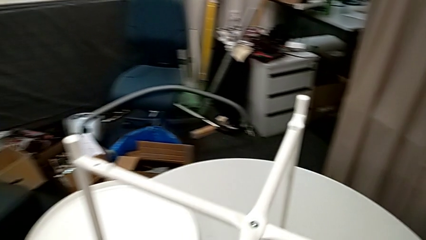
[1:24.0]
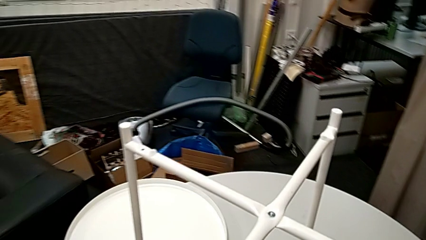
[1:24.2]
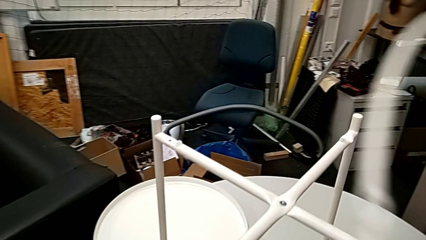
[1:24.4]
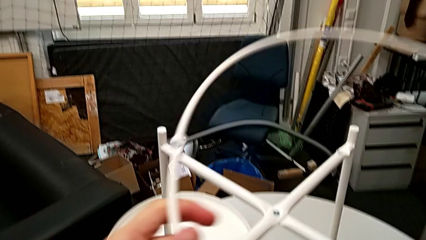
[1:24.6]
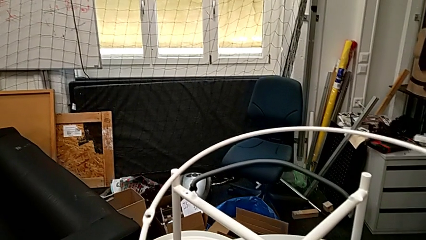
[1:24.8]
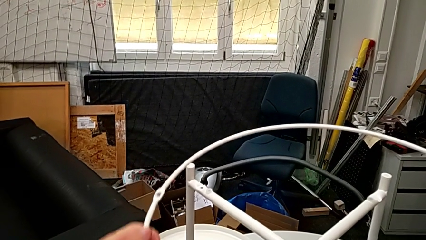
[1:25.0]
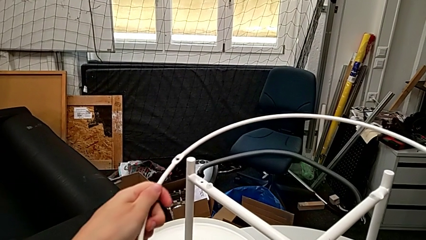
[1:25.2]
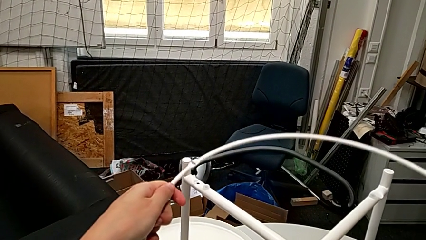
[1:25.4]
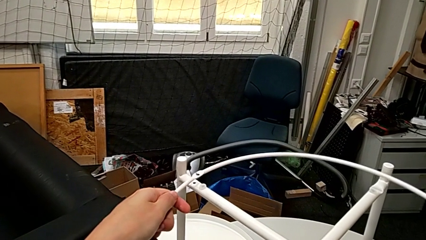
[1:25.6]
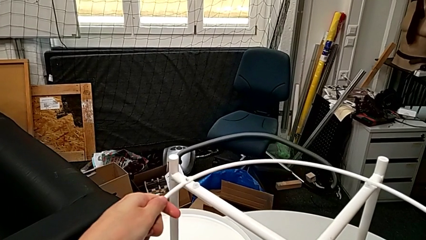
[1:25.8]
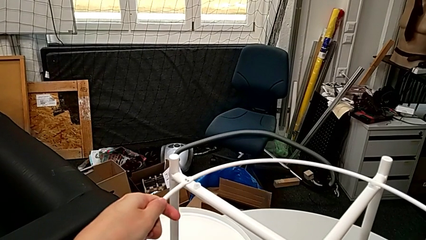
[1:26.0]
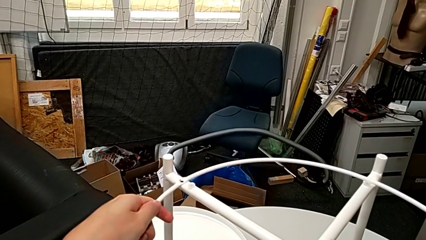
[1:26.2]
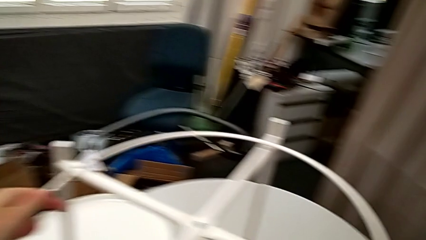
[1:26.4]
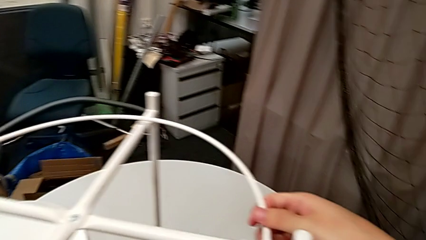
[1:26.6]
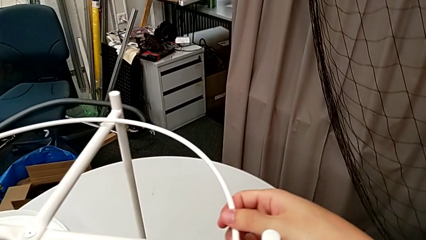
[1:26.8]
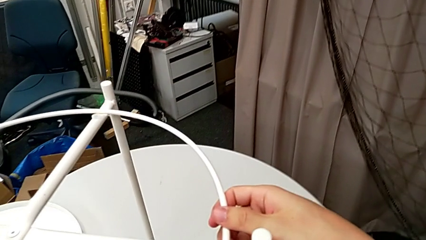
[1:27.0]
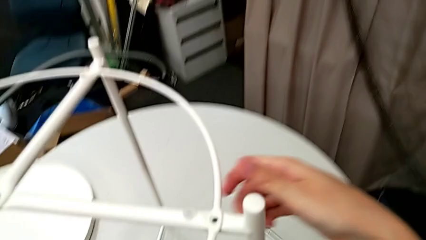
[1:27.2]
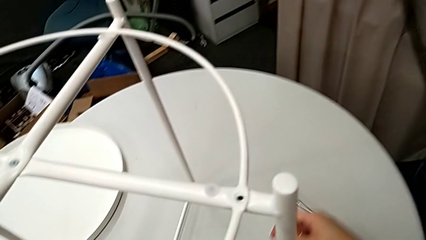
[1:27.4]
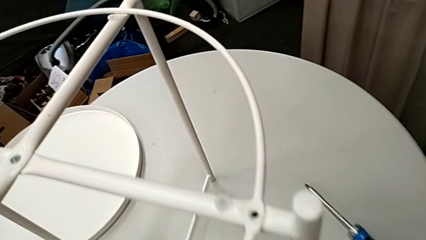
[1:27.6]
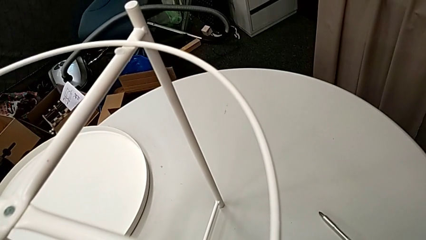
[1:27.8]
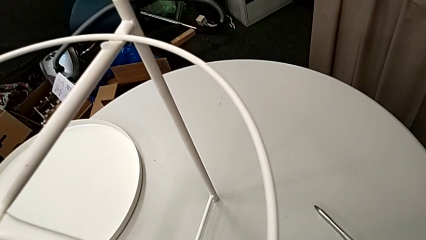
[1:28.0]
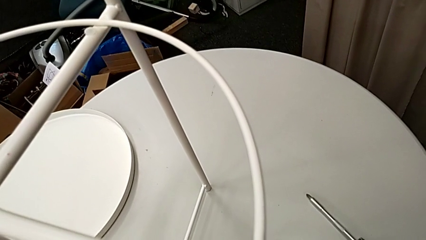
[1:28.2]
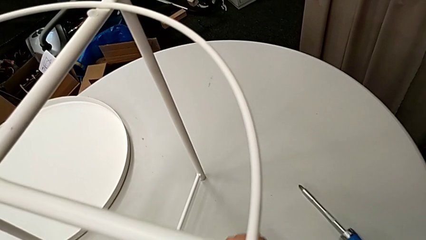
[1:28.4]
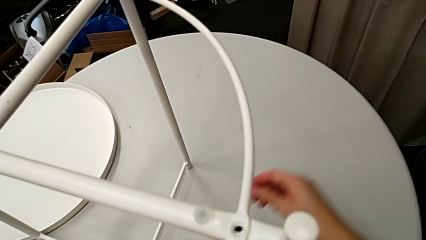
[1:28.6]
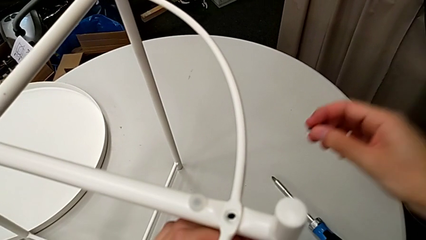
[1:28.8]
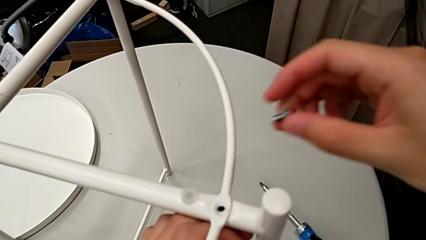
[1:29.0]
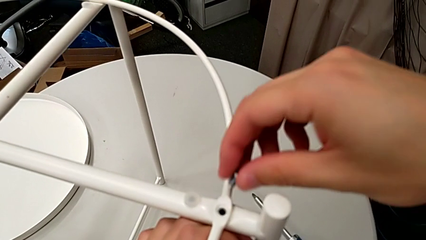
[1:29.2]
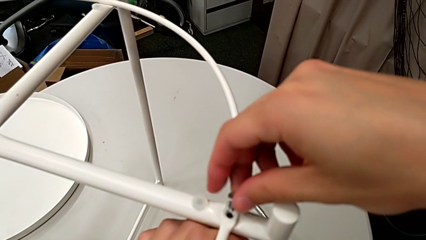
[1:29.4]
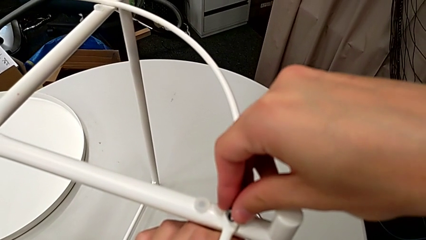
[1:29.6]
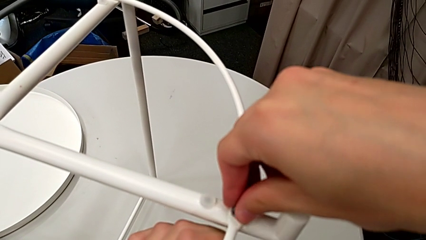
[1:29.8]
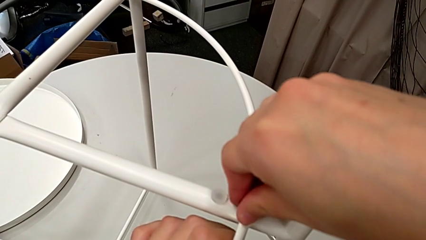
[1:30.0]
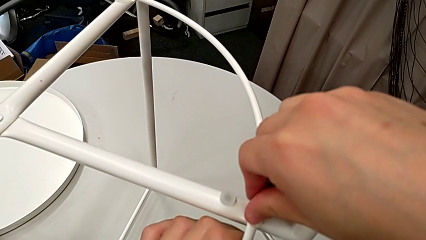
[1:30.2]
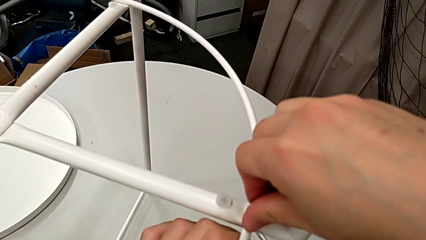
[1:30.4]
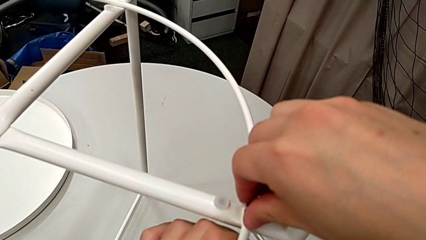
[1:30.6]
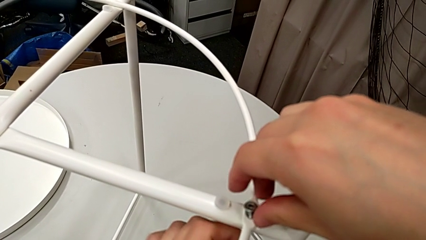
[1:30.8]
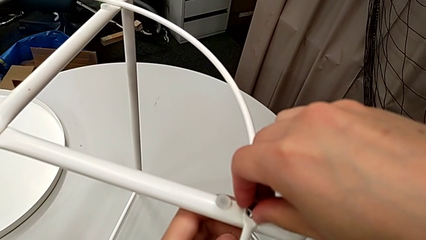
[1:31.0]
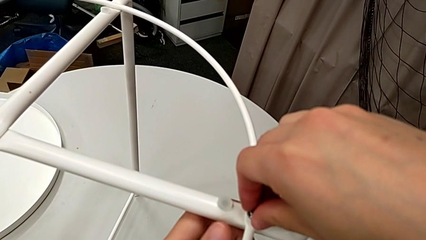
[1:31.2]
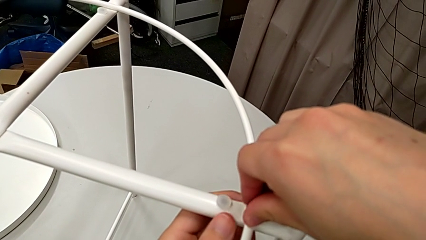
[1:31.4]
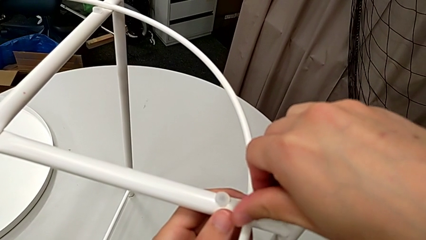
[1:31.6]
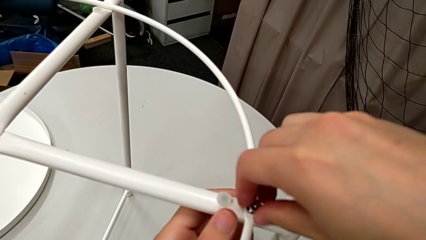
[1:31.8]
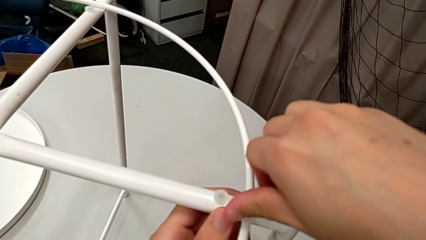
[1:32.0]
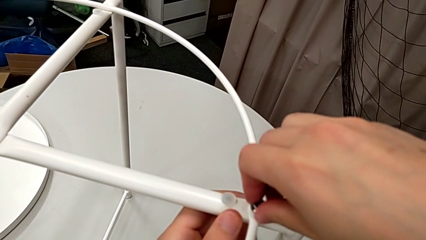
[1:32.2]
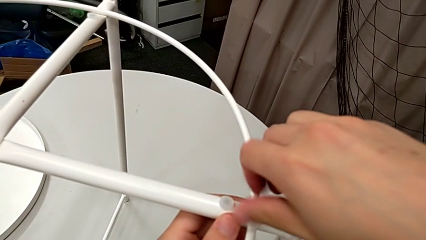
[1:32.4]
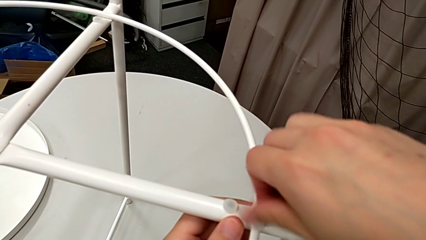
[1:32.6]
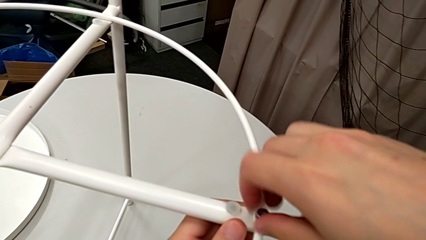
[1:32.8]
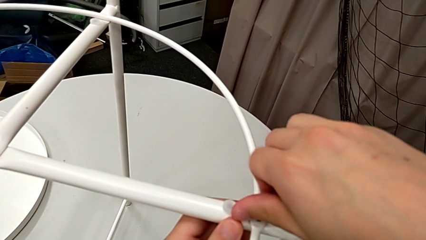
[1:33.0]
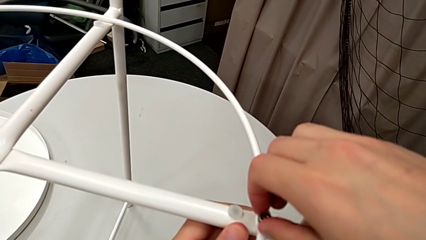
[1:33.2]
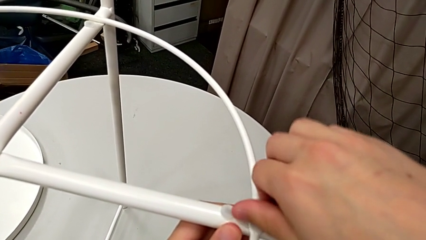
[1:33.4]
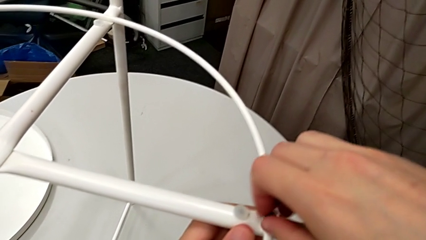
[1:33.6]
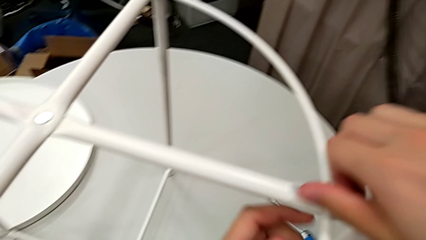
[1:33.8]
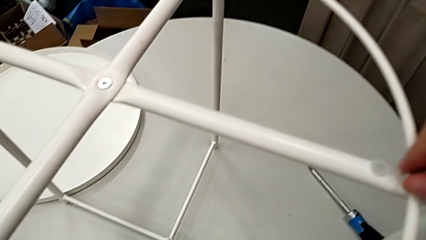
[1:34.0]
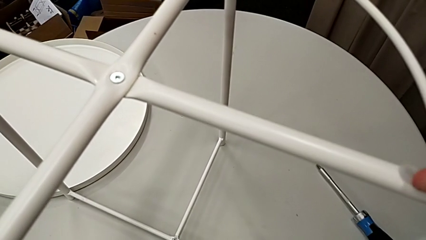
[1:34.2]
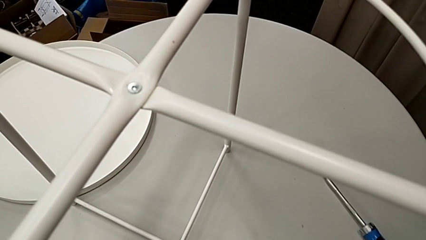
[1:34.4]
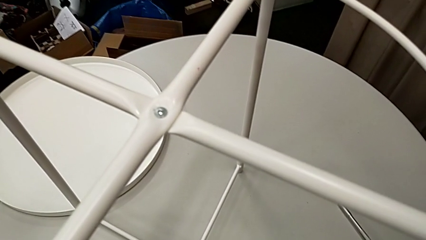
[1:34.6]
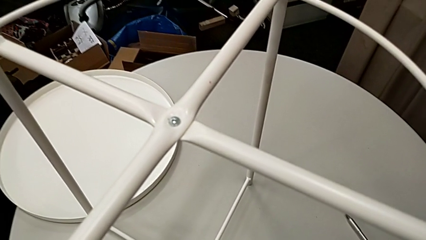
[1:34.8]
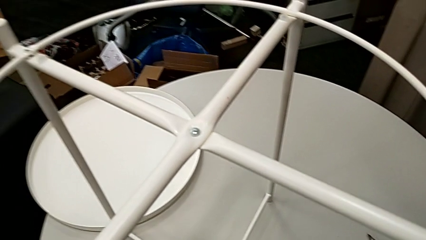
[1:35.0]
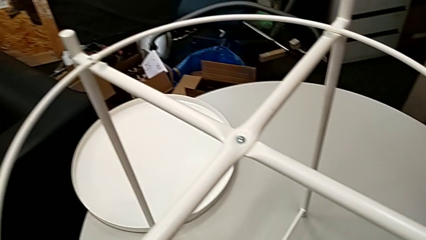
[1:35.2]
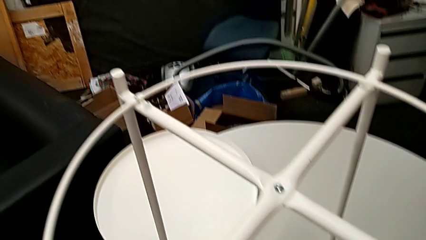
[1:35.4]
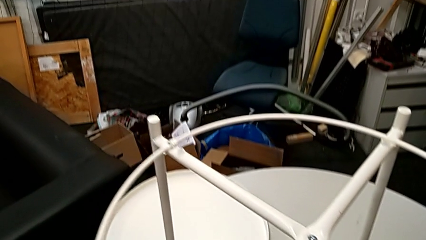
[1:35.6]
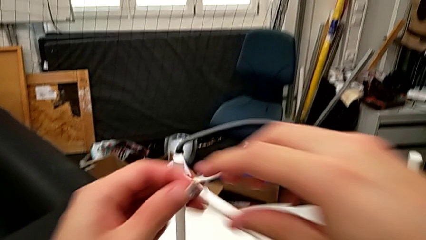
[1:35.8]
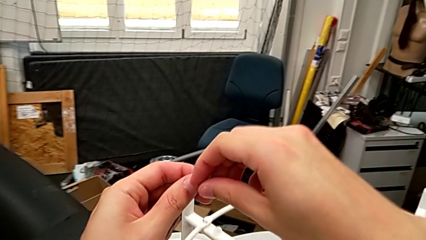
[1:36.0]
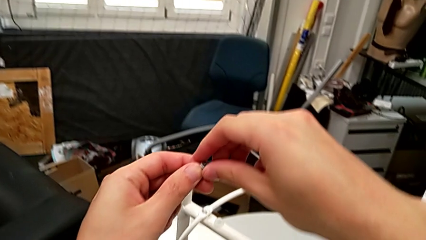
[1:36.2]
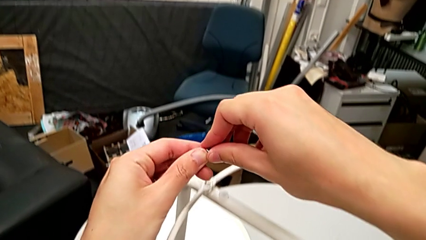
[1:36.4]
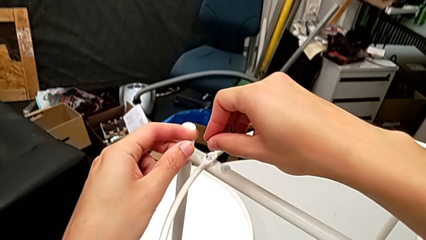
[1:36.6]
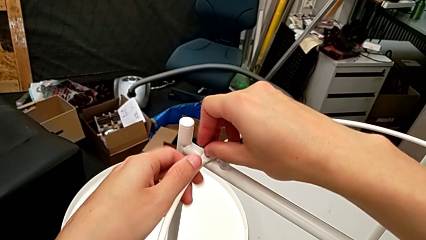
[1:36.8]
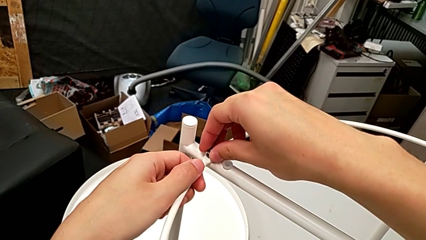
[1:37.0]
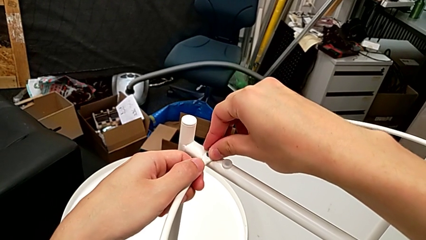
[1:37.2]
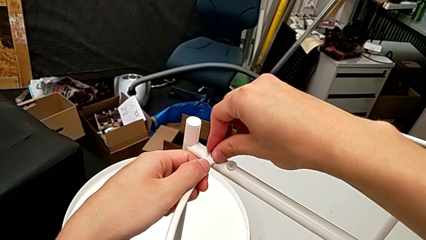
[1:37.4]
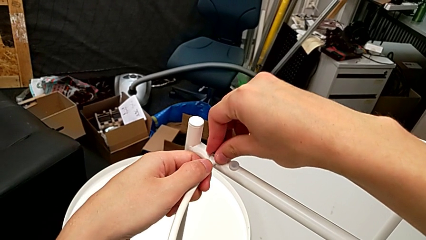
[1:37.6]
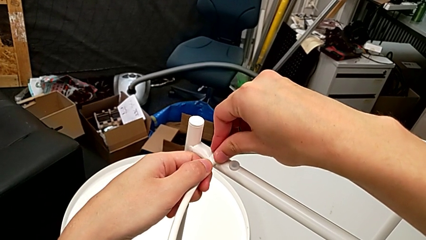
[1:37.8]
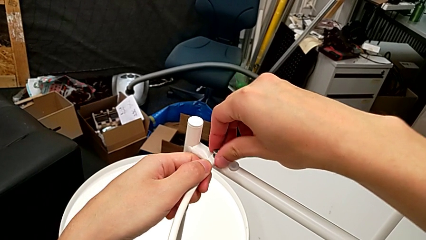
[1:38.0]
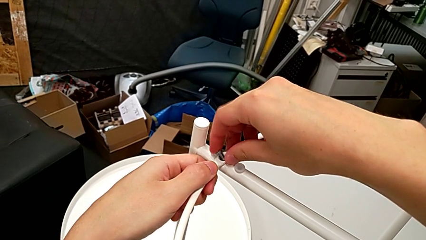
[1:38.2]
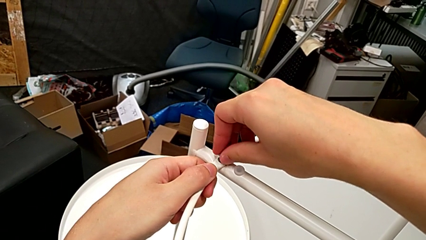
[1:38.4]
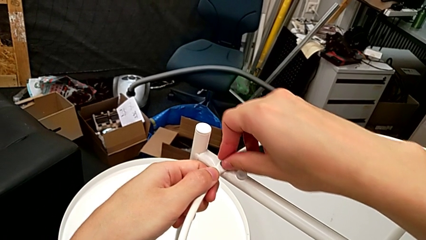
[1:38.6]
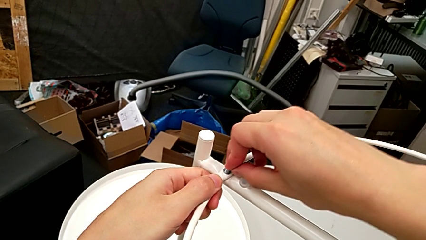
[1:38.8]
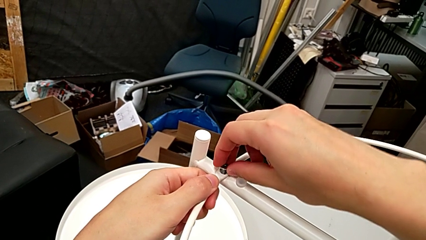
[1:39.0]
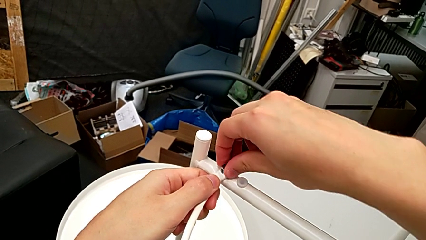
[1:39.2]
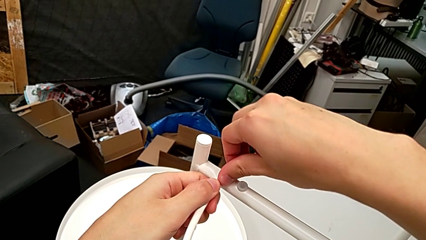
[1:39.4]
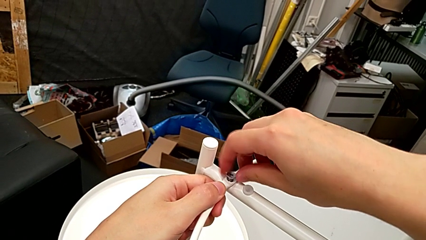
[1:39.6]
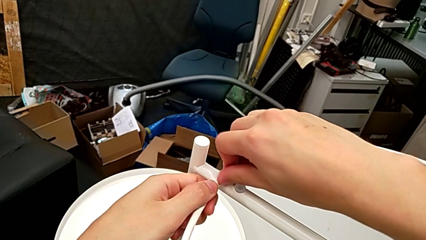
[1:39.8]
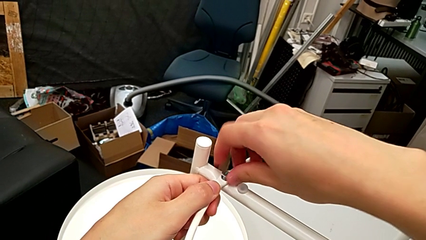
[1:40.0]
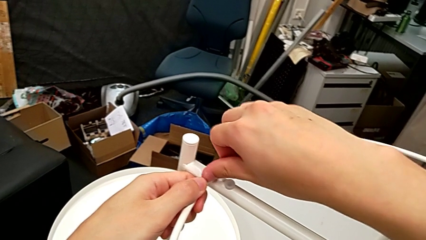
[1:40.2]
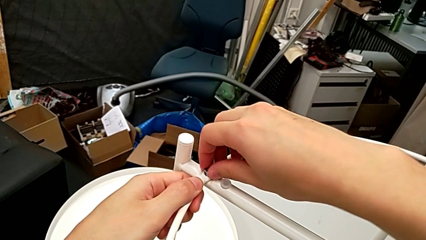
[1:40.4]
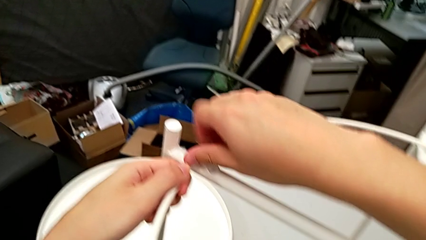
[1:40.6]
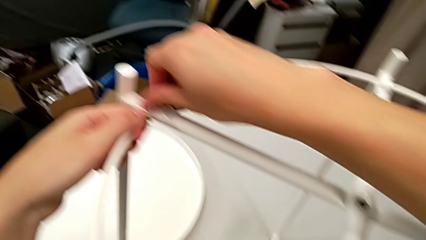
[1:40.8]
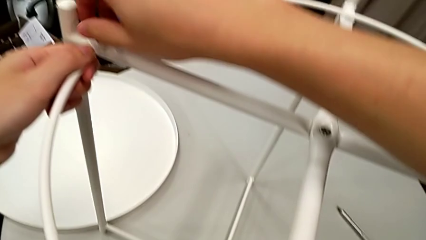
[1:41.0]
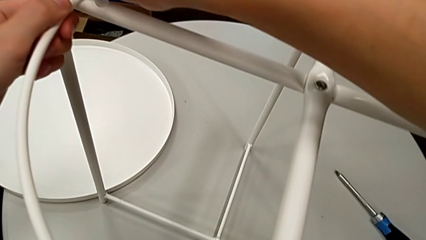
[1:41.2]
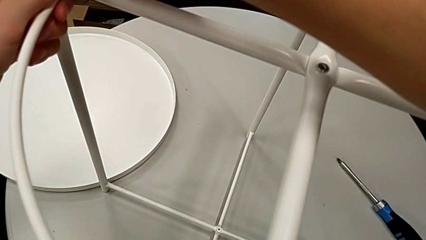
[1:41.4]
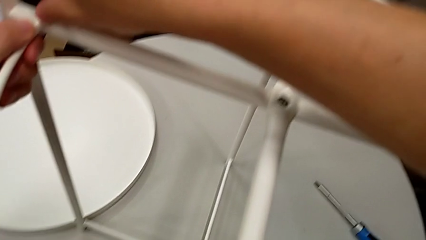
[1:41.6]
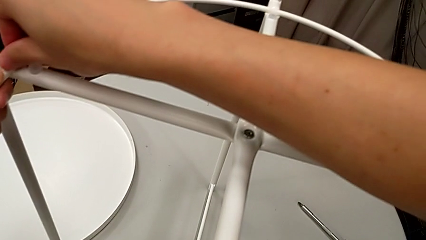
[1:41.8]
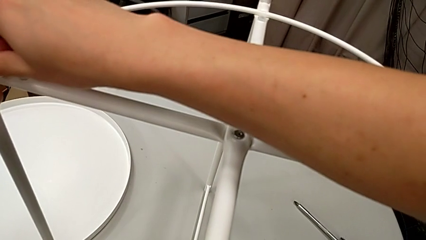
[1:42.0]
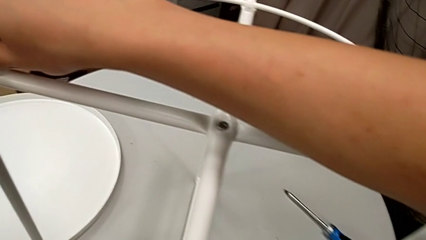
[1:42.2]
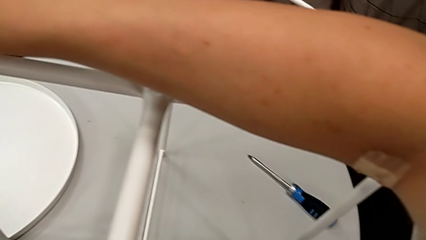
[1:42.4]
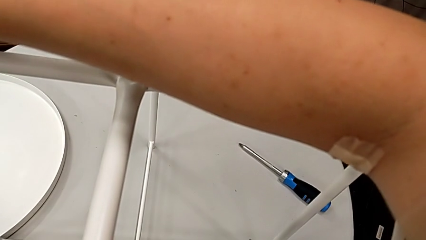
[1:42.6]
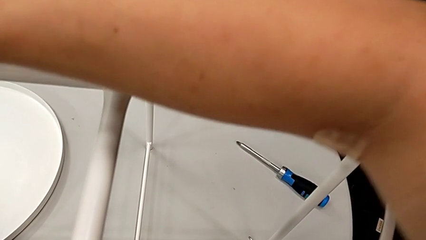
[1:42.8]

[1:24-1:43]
The camera wearer is assembling the circle onto the legs. They align the circle, grab the third hex socket head, lift the hex socket head, insert the hex socket head and screw the hex socket head. They grab the hex socket head, lift the hex socket head, insert the hex socket head and begin to screw the fourth hex socket head.
